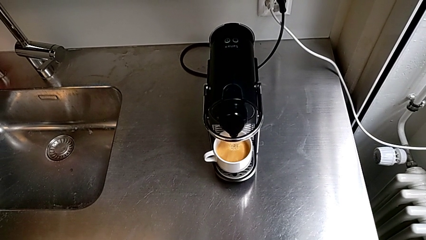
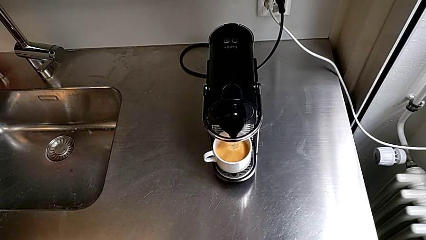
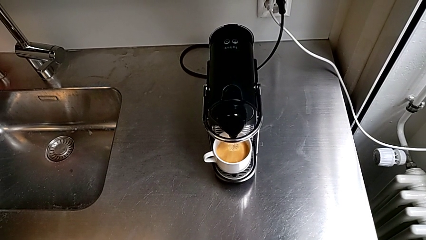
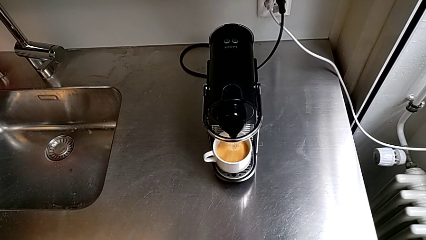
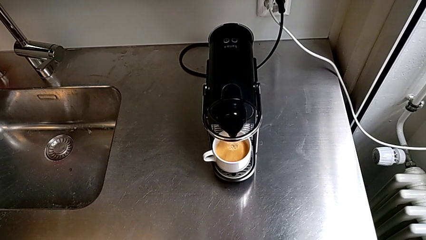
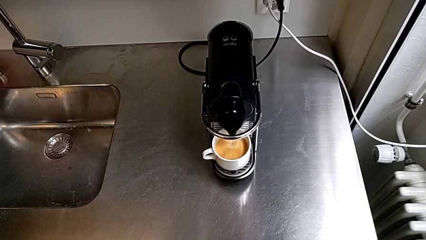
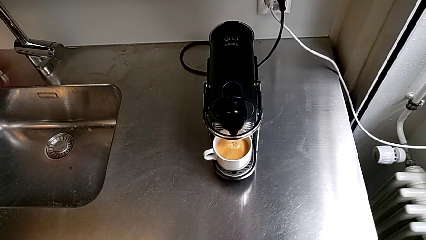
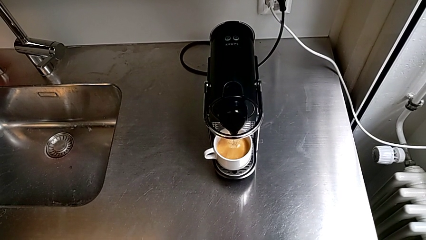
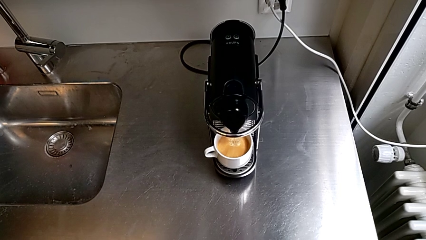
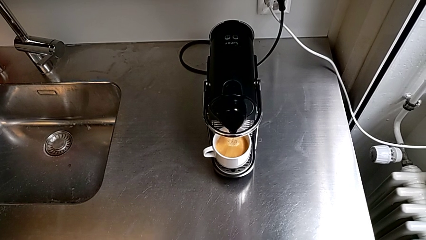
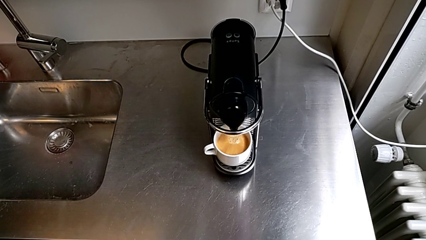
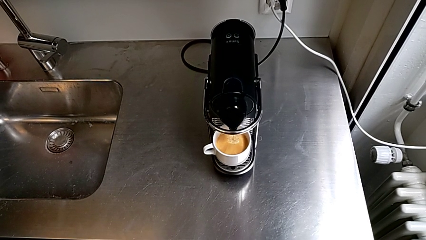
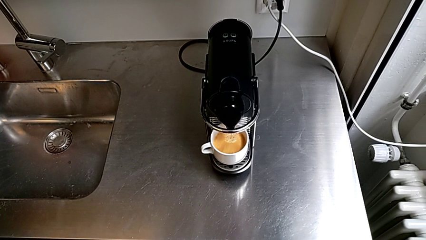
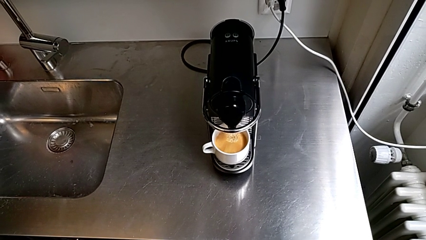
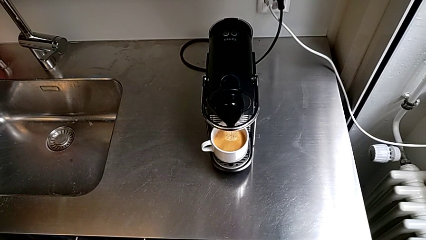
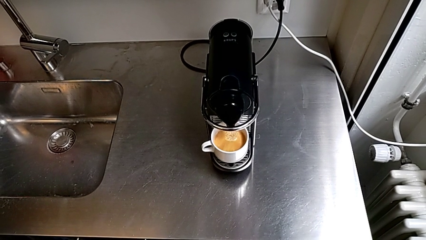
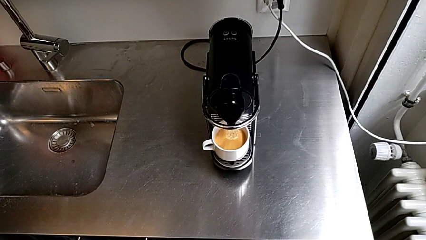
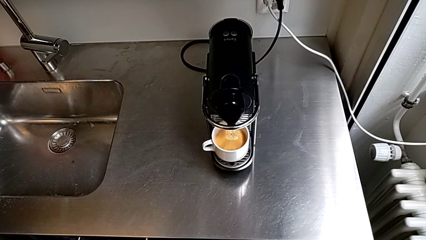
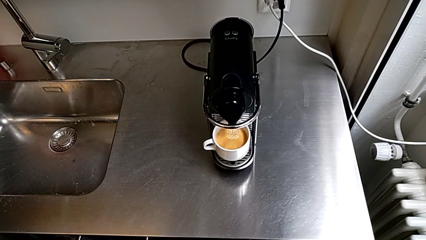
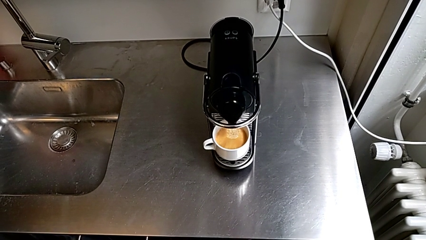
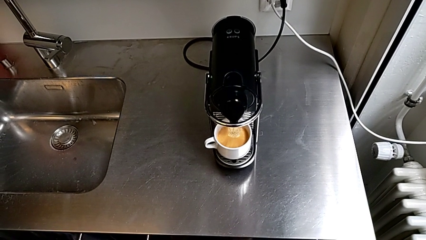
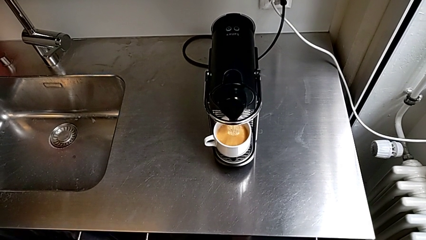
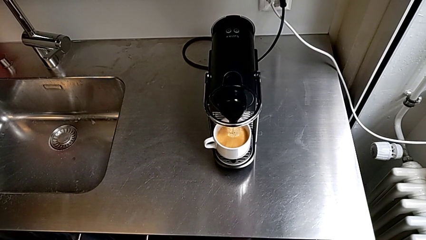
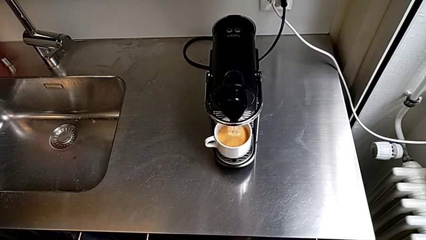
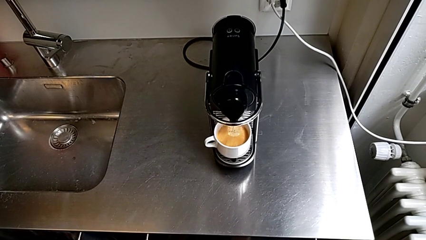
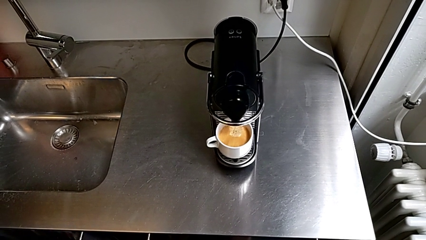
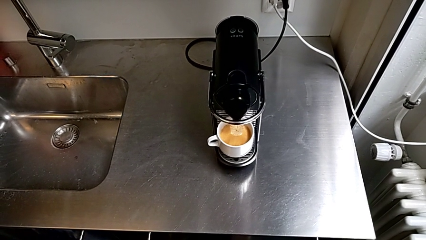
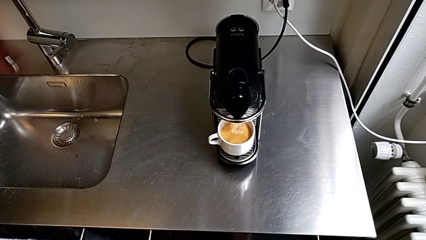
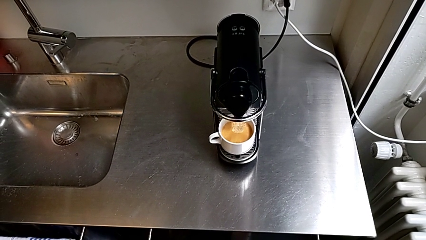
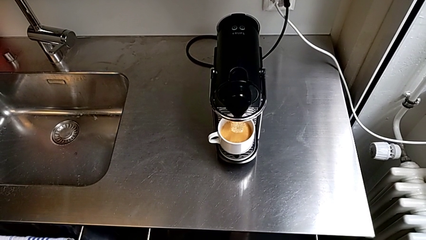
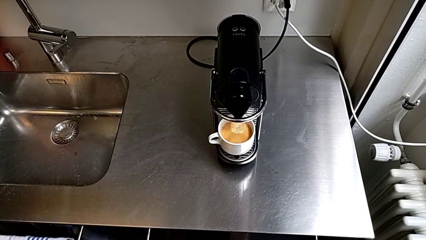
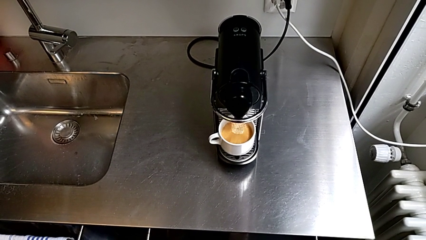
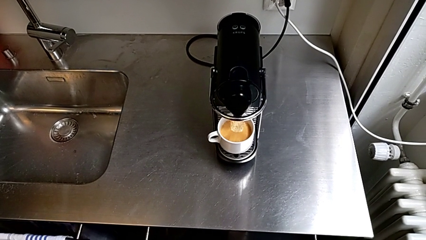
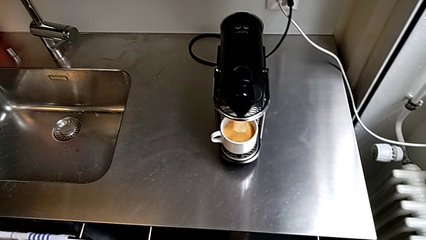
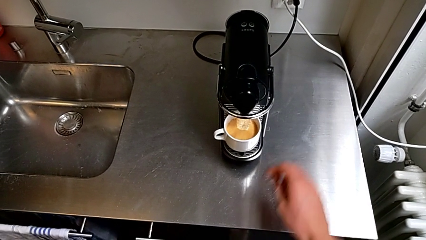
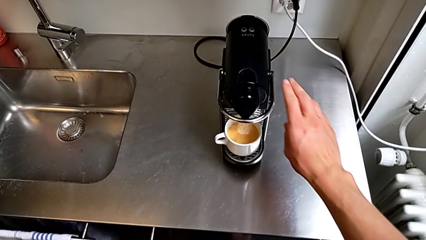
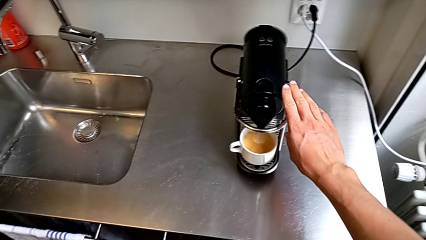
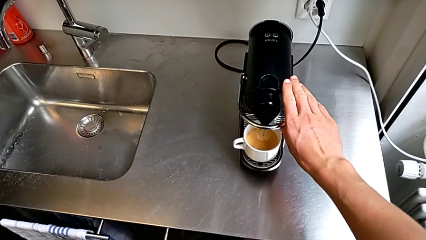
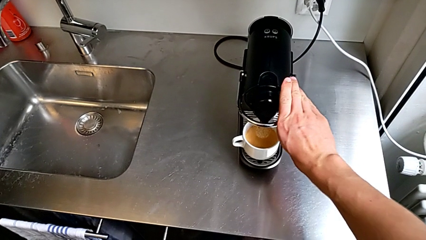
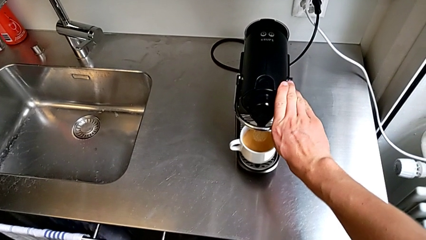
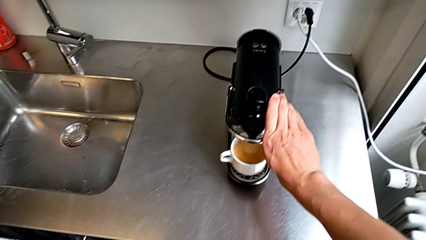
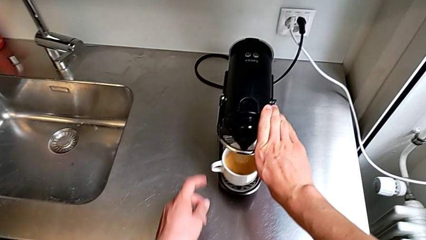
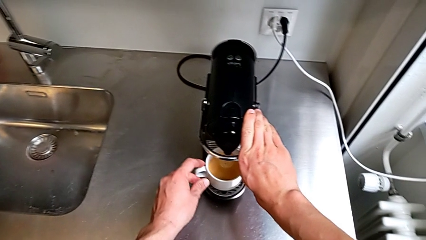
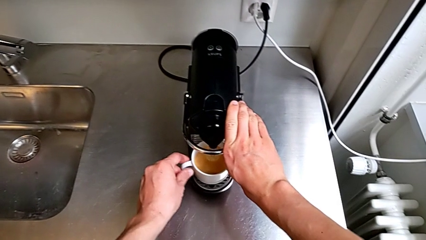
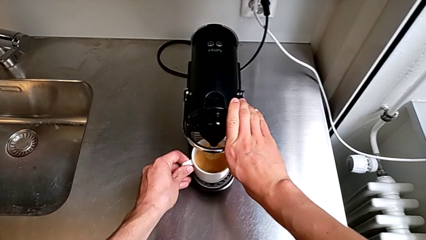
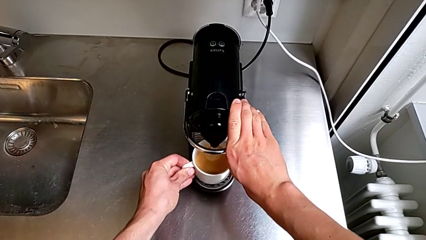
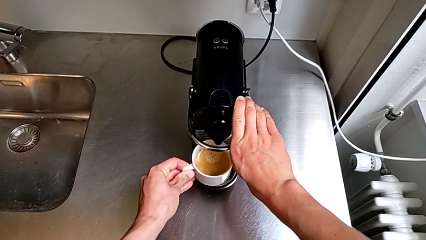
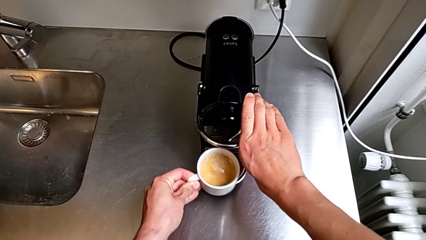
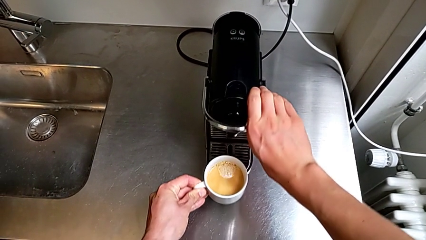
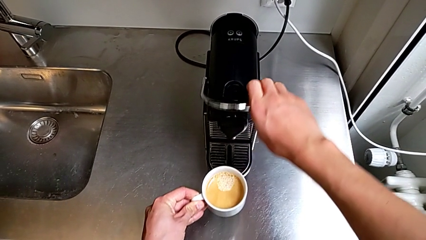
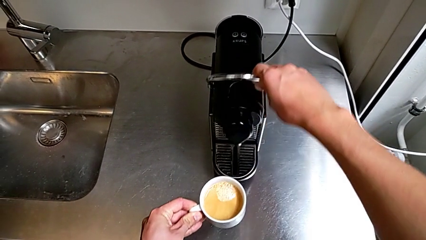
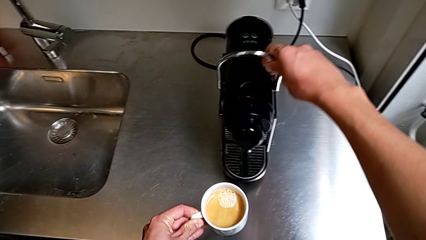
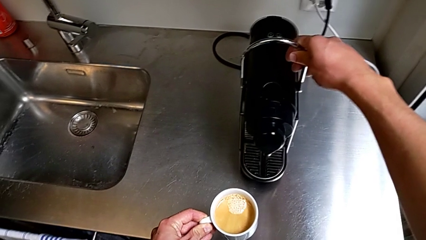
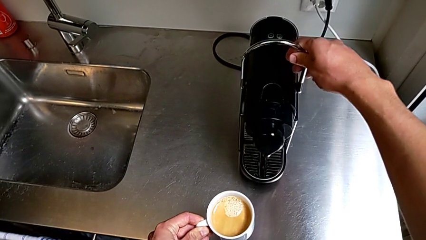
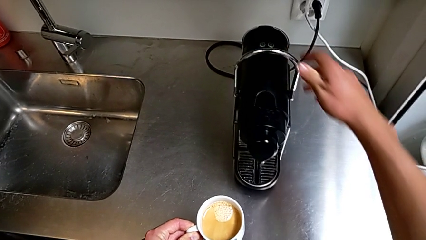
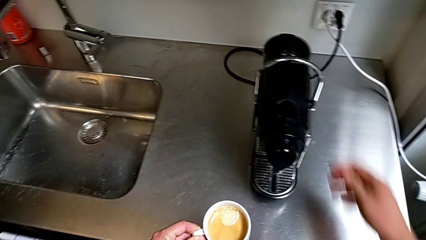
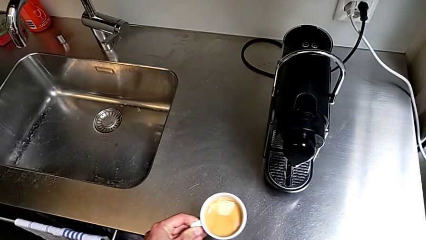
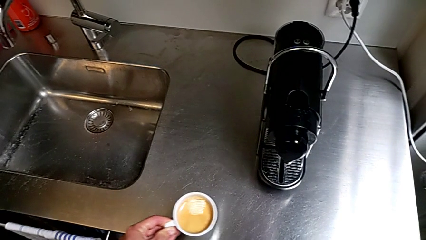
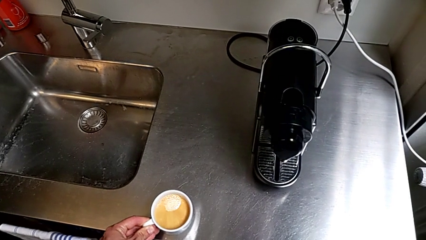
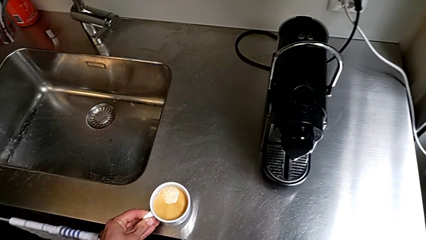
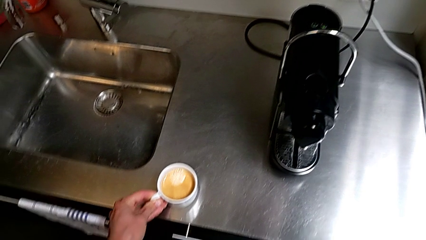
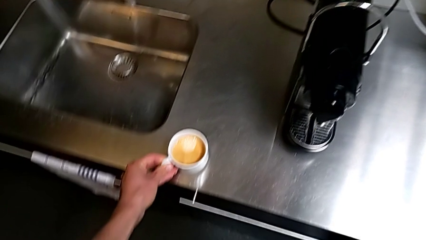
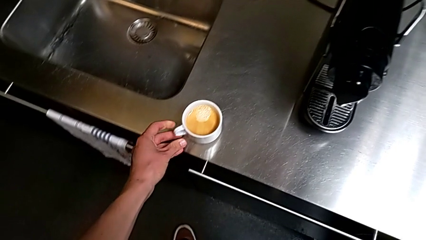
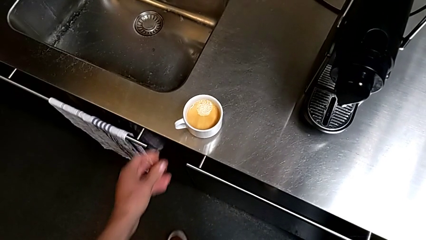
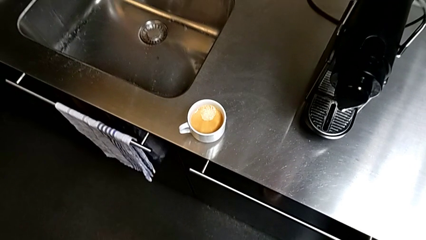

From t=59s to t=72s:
The camera wearer is making a cup of coffee. They approach the silver lever with the right hand, approach the white cup with the left hand and grab it with the left hand.

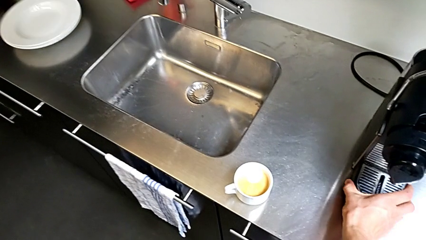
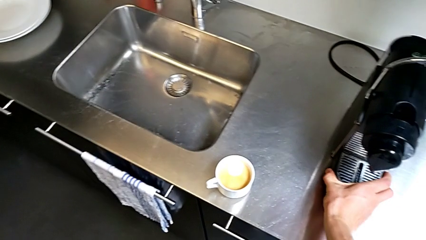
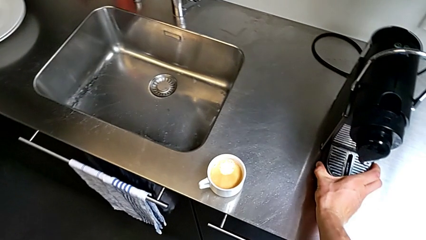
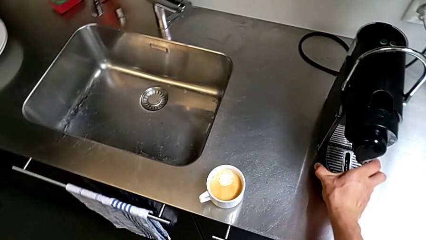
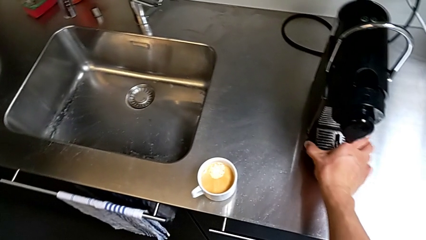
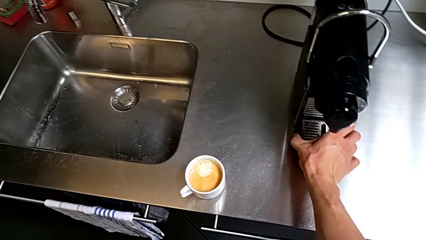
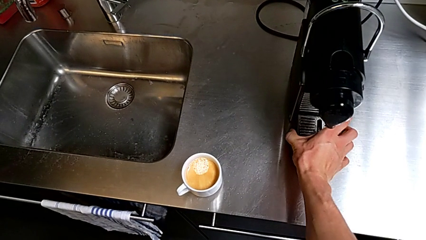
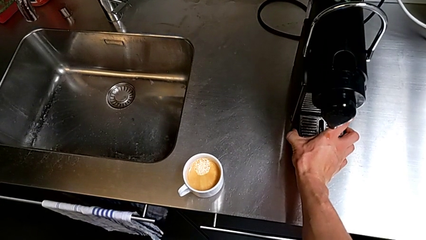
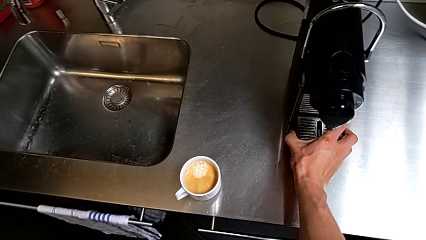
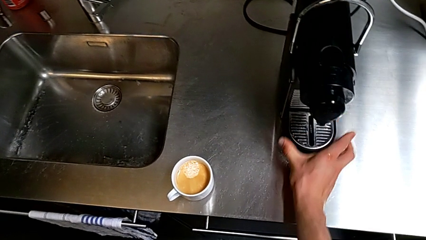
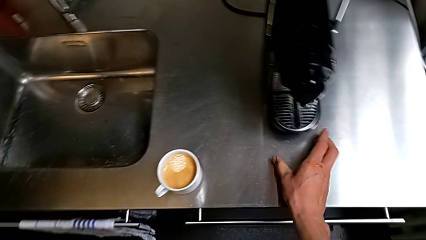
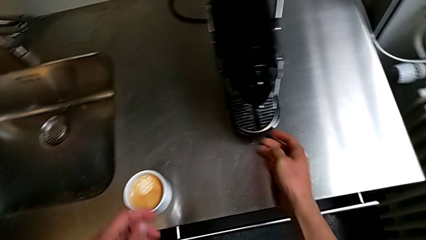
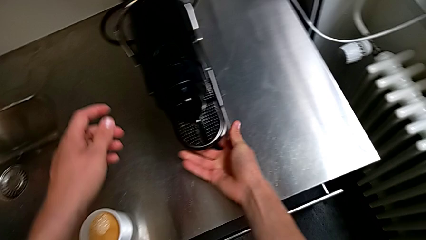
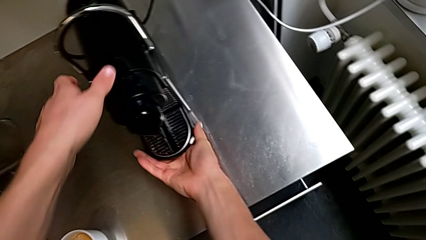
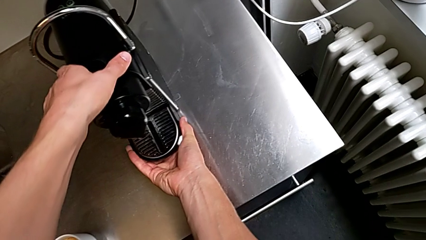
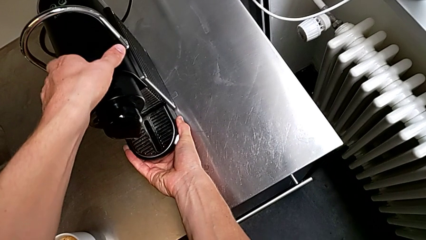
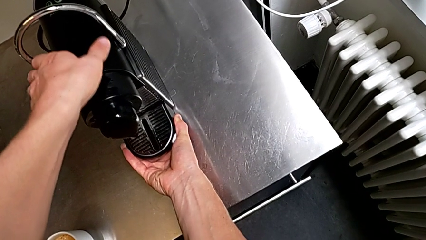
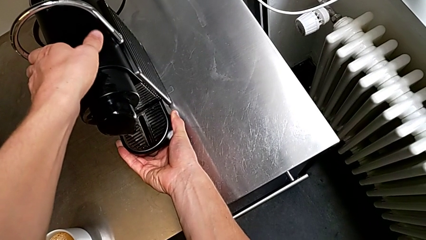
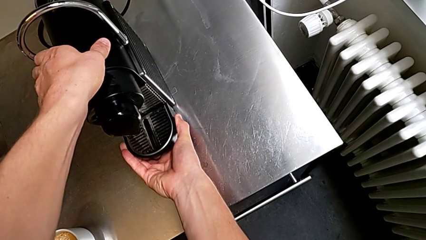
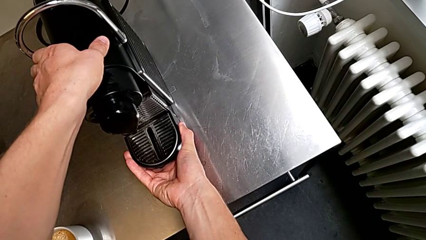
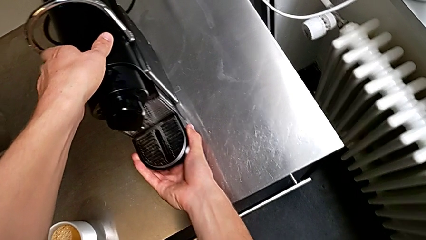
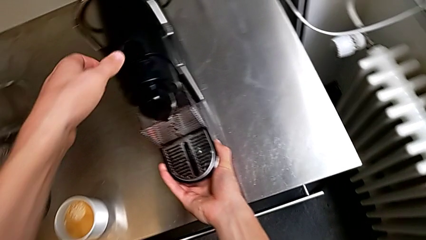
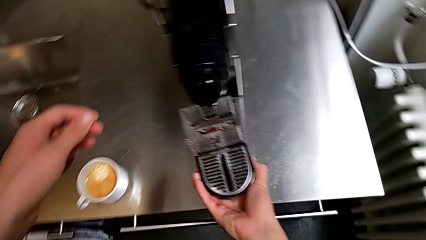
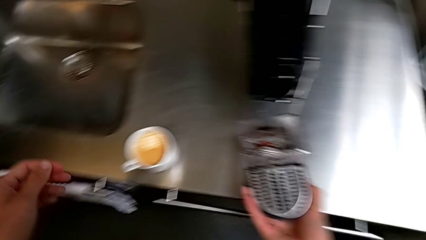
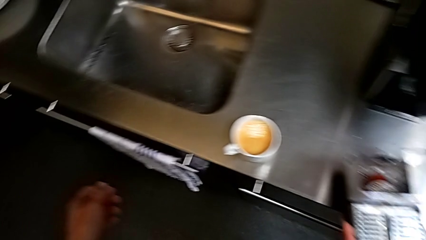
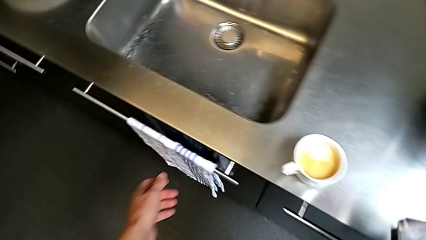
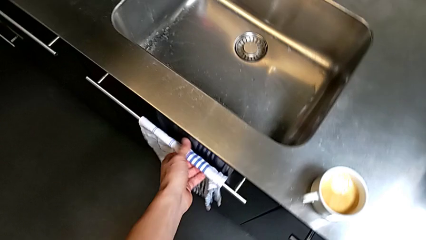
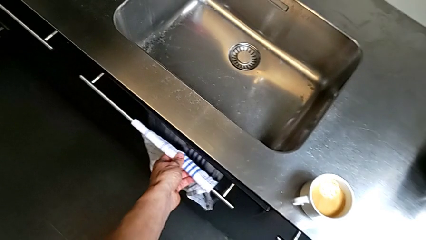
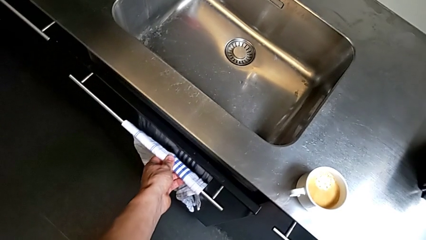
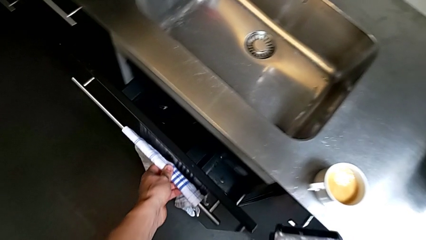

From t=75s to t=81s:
The camera wearer is emptying the capsule container. They pull the black drip tray with the right hand and open the bottom garbage bin with the left hand.
